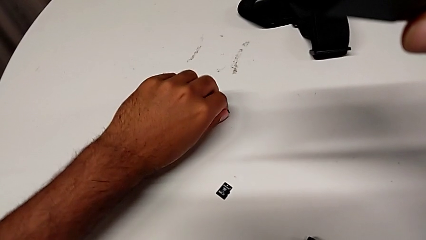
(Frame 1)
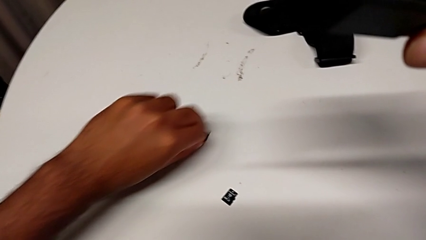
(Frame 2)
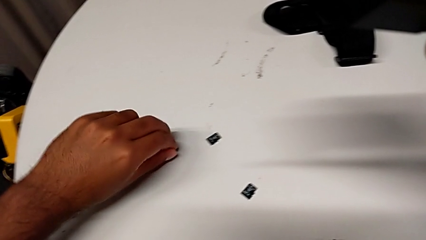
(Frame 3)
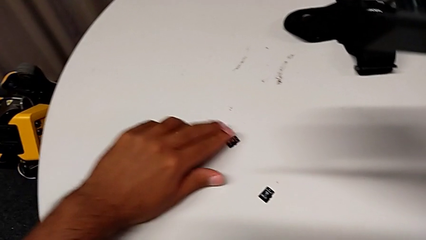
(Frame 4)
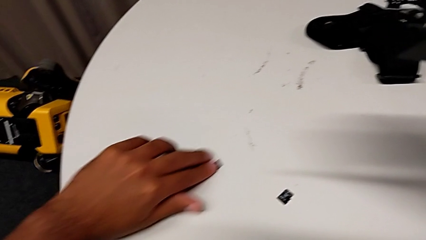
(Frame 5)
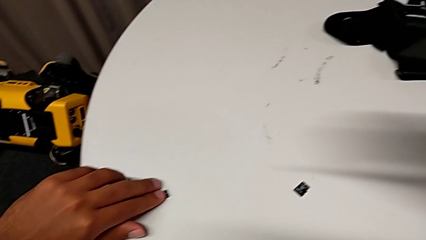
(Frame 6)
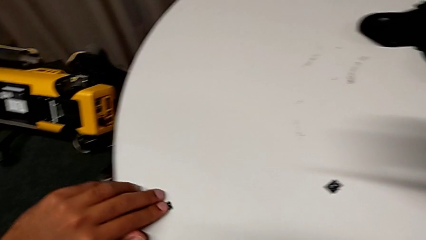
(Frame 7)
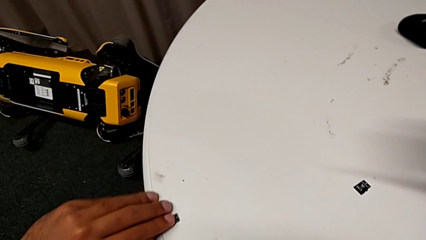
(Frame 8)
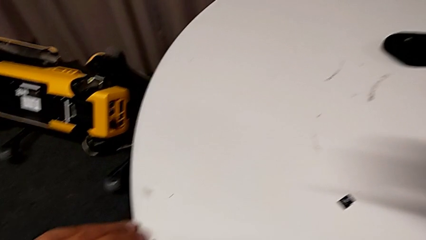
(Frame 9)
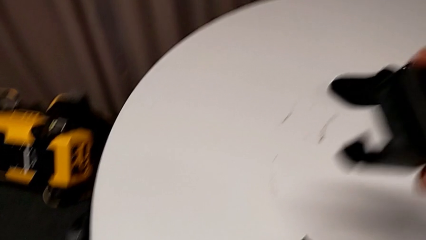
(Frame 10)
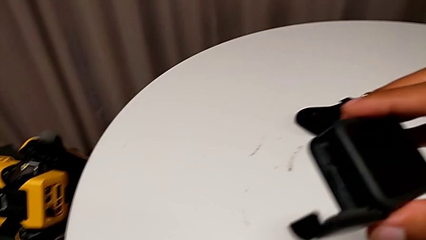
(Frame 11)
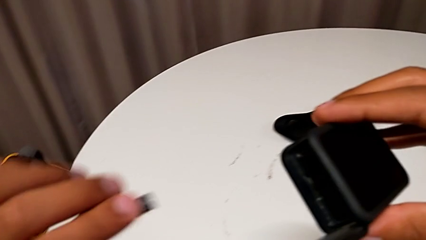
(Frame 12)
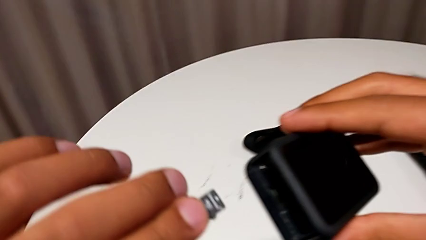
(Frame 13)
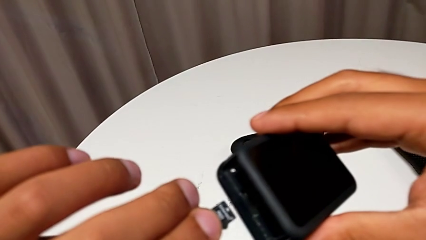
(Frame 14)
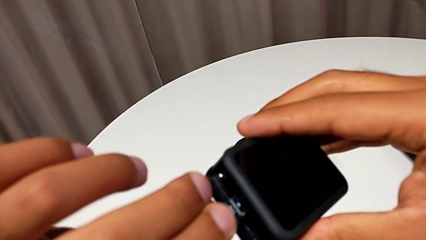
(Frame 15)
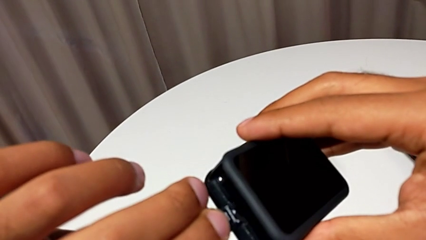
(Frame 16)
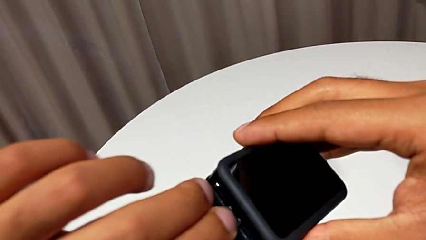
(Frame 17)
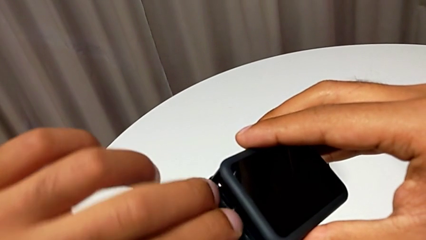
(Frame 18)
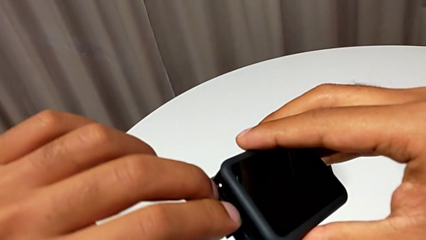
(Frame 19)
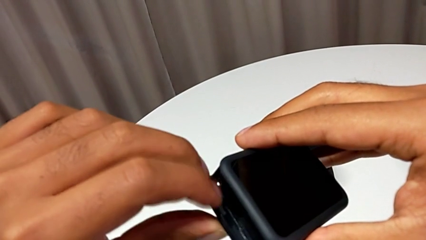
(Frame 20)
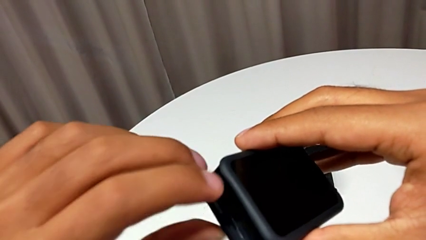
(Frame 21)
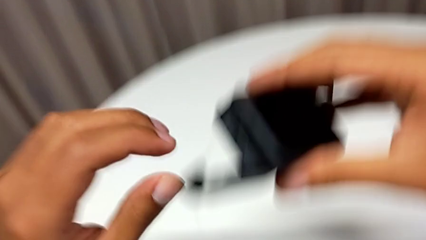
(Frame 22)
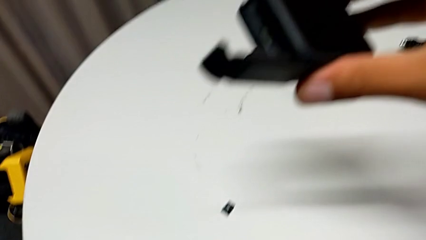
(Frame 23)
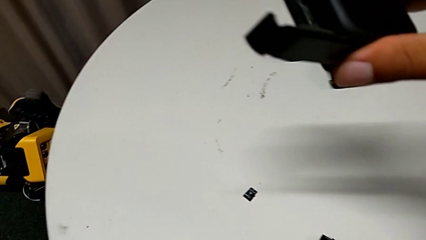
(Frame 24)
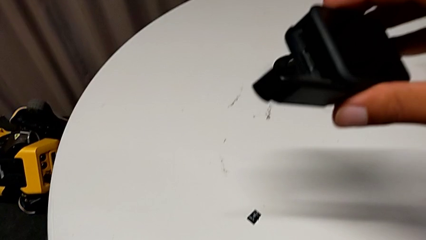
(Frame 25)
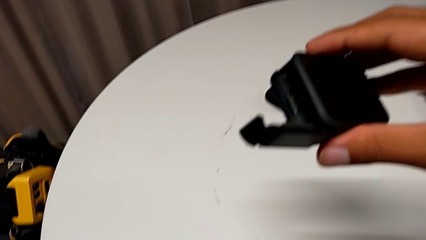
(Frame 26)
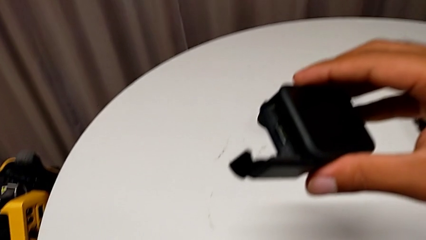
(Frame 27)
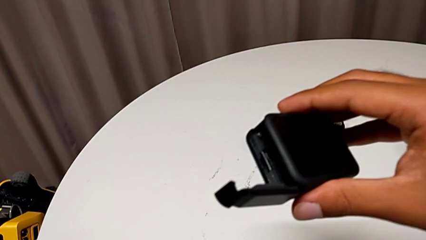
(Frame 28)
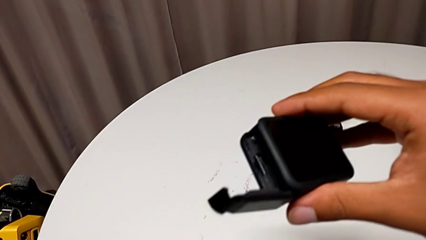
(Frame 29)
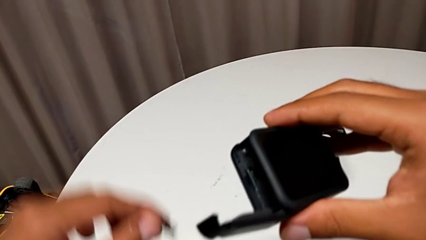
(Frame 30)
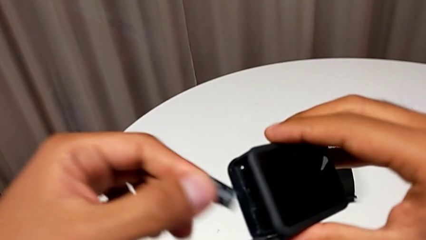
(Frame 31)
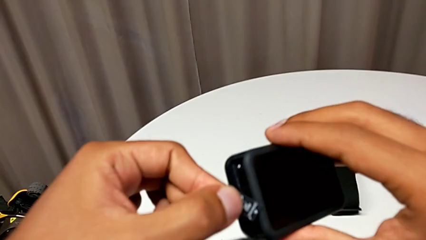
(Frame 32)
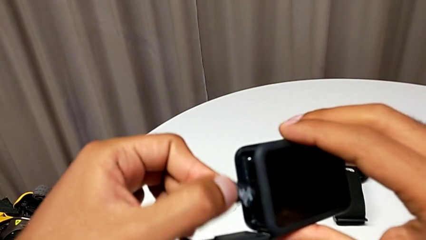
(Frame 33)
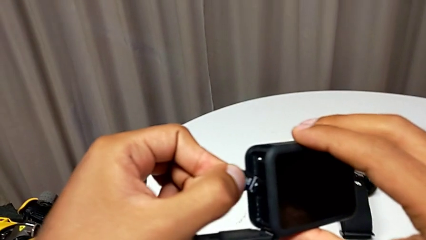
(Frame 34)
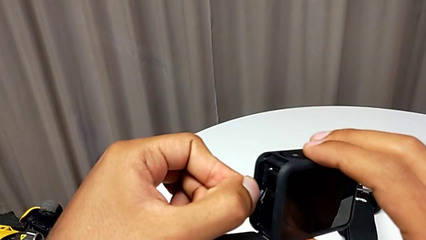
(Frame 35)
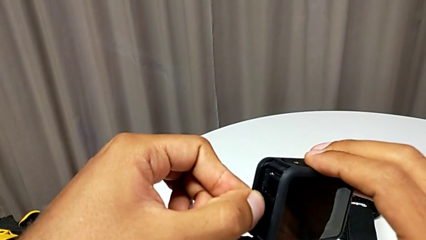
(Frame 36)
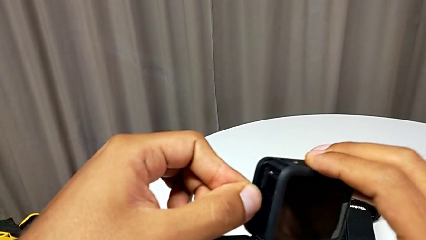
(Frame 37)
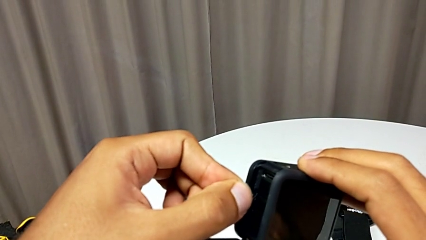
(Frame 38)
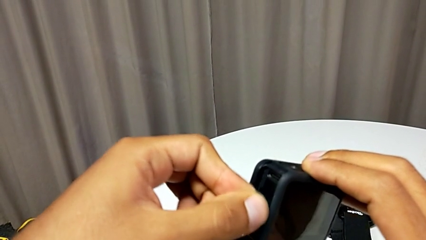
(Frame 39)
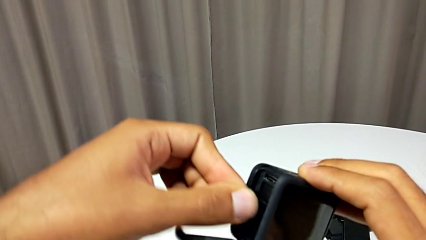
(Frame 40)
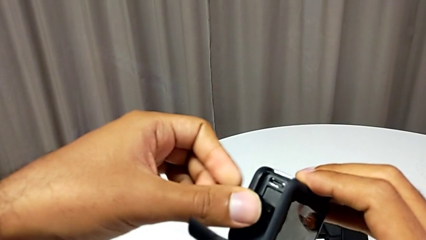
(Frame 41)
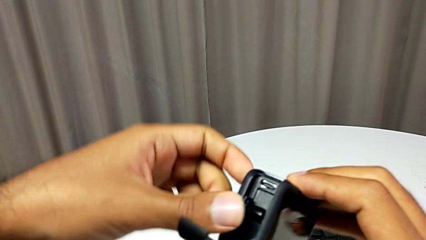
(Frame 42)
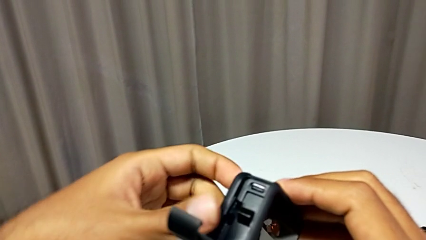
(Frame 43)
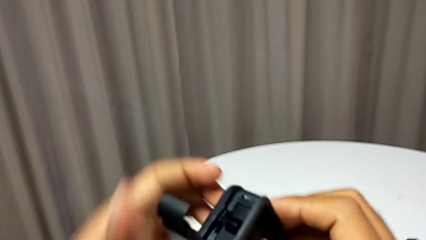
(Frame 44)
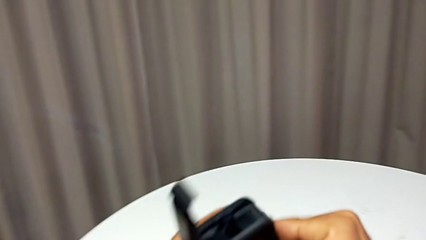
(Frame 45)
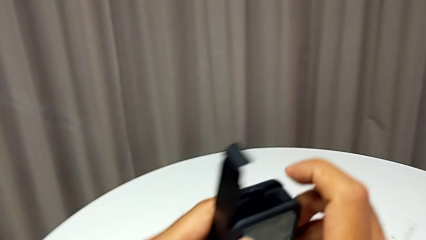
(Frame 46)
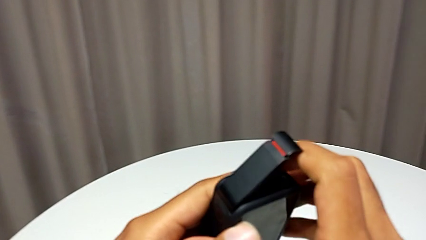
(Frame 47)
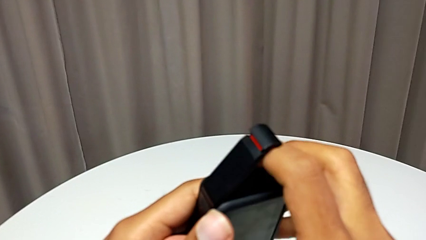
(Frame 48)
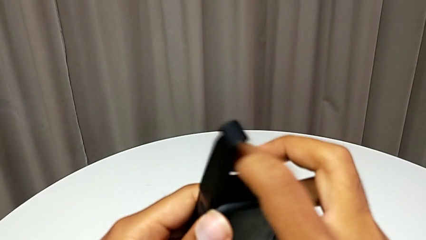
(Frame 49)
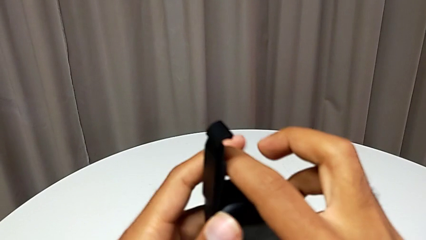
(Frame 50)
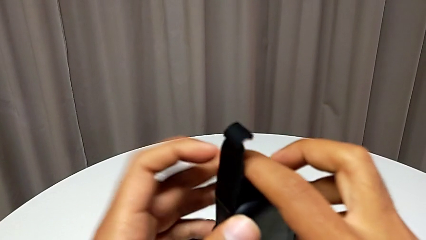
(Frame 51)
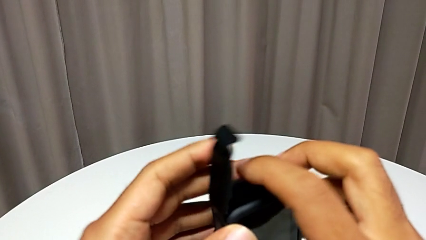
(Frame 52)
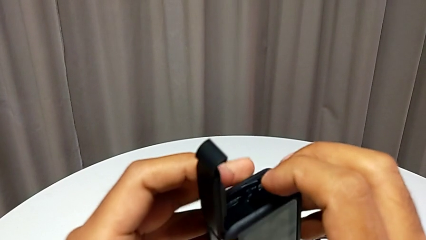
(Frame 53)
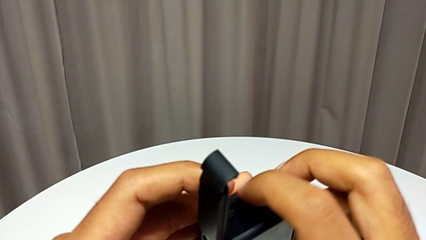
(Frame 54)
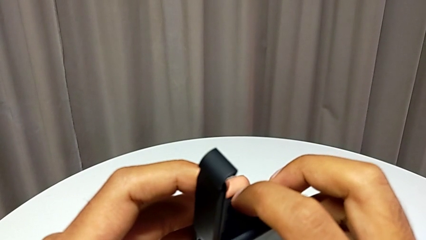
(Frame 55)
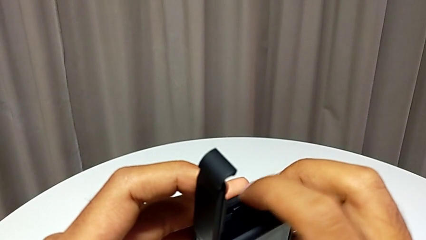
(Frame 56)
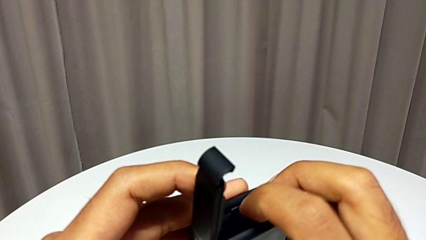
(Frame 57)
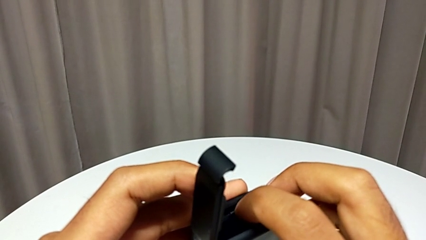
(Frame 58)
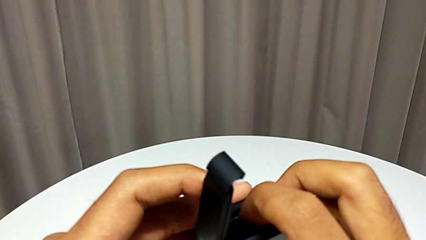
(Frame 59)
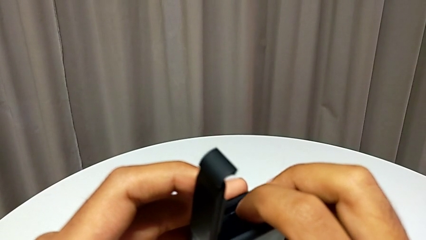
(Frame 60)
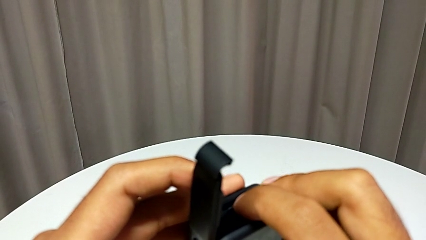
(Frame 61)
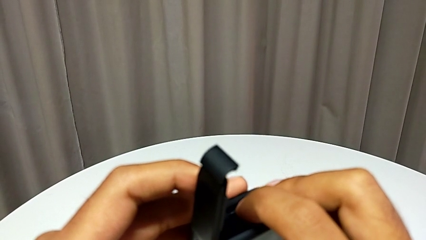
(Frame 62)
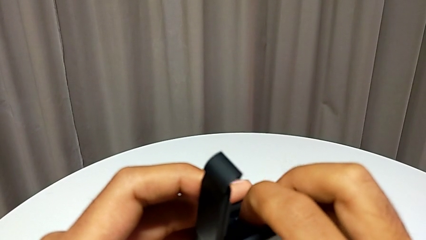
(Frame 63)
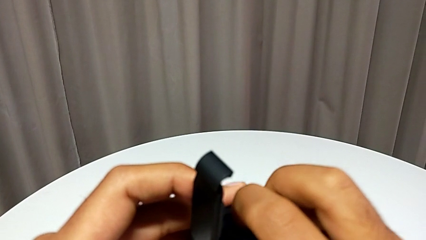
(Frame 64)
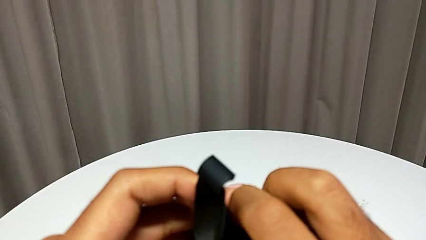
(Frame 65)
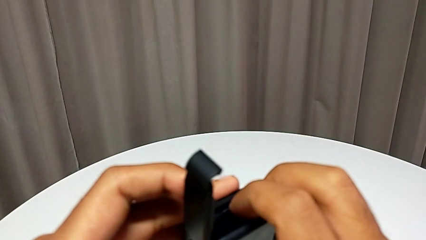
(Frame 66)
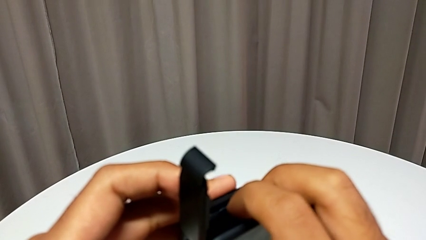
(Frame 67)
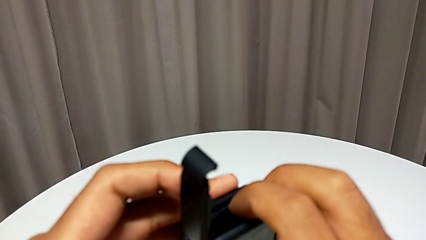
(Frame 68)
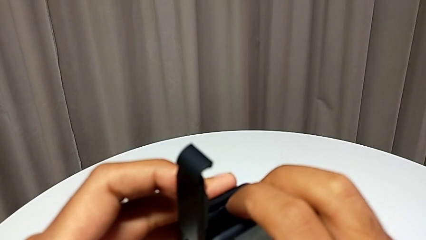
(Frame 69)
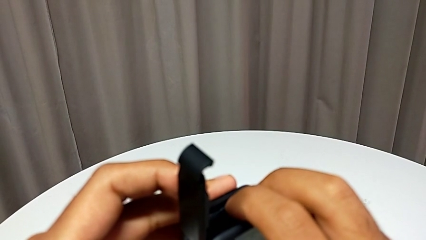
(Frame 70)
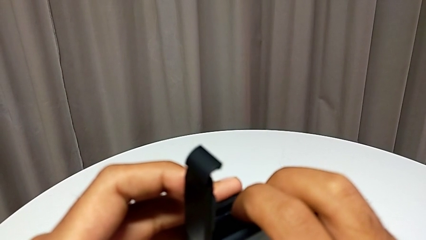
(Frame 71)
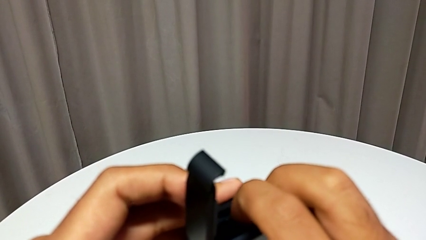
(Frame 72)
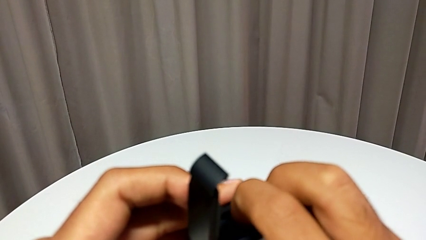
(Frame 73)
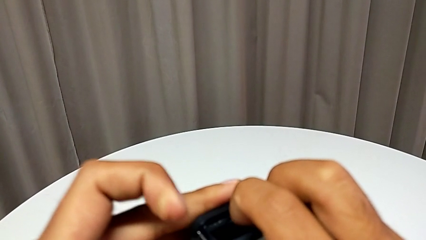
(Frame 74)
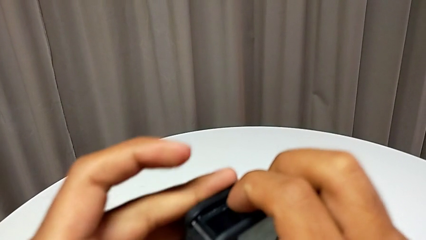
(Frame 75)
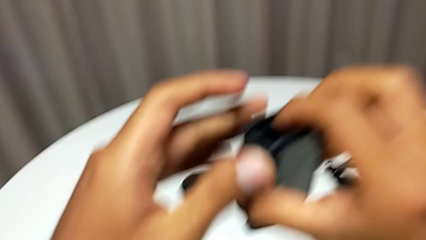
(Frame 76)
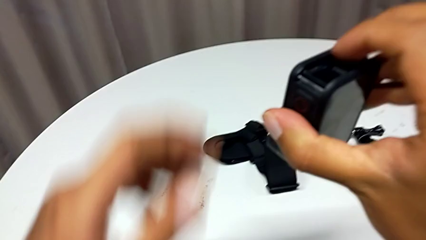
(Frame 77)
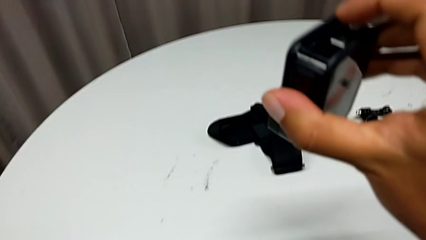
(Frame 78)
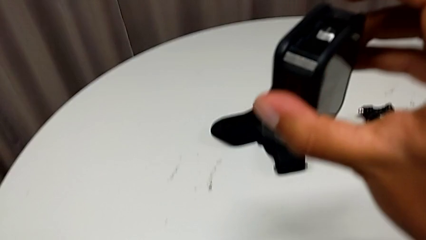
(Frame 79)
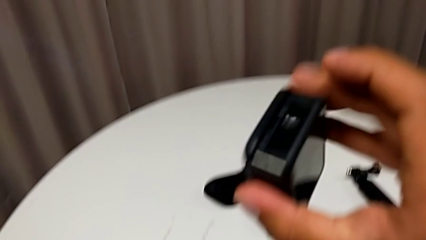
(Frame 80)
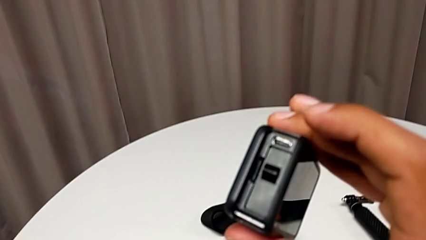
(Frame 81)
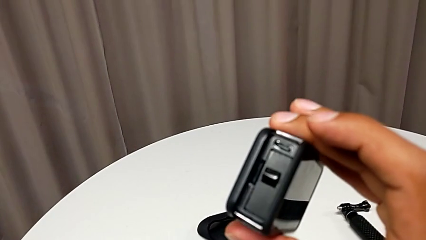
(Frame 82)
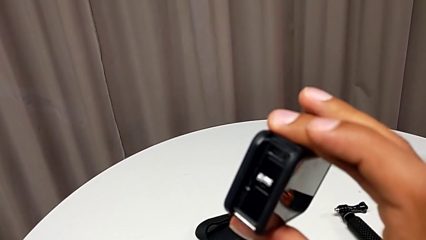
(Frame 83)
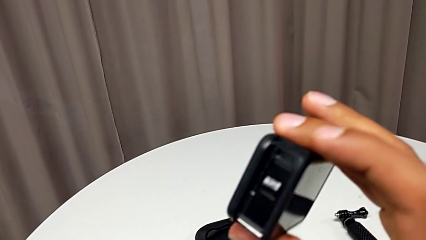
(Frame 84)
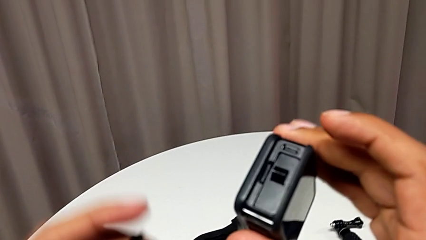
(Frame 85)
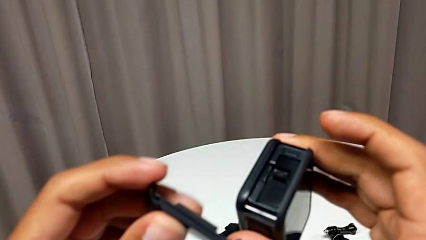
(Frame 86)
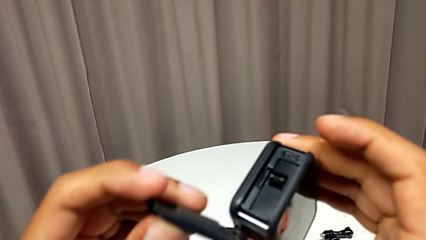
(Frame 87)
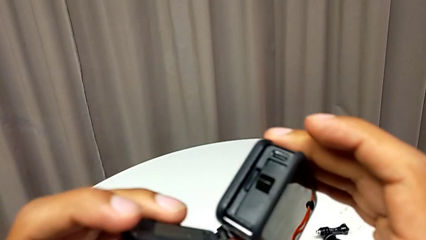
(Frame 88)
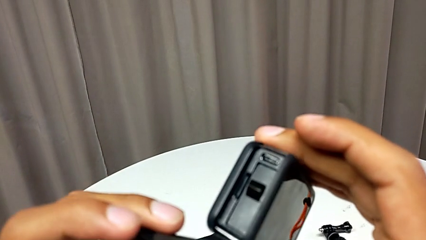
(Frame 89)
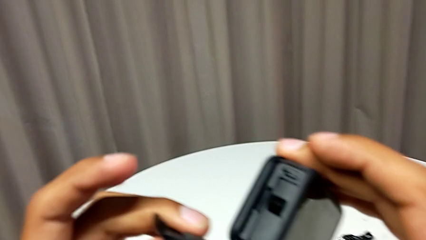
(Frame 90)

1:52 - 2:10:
The camera wearer is changing the SD card. They grab the new SD card and insert the new SD card.
